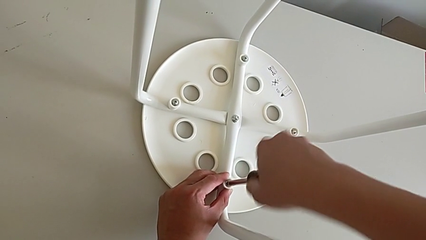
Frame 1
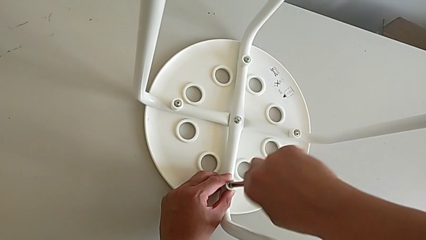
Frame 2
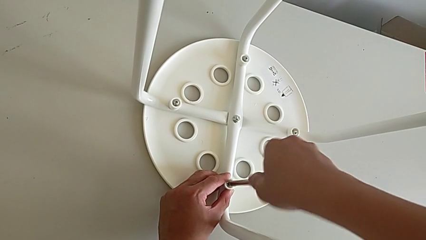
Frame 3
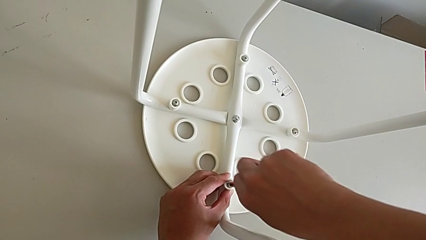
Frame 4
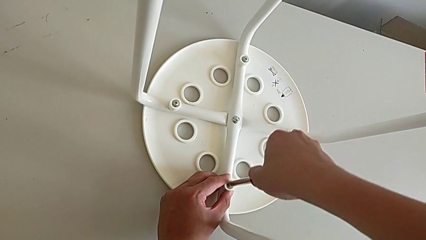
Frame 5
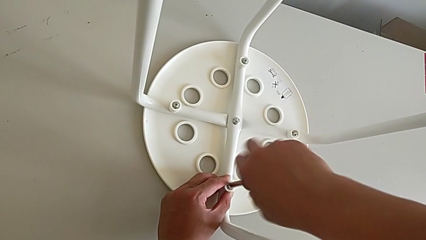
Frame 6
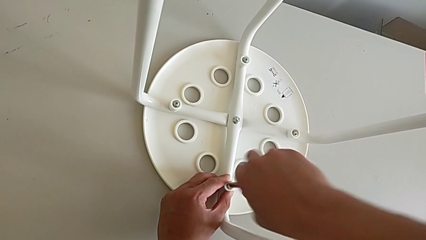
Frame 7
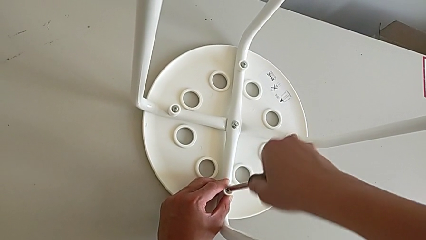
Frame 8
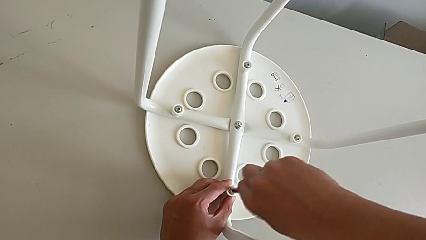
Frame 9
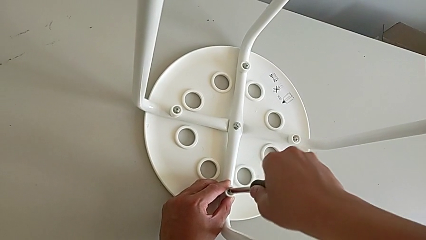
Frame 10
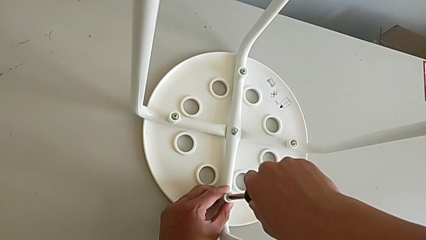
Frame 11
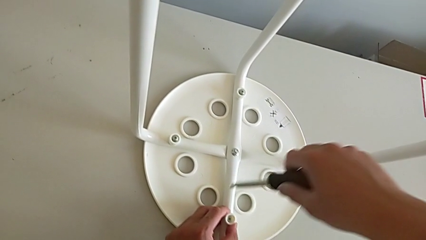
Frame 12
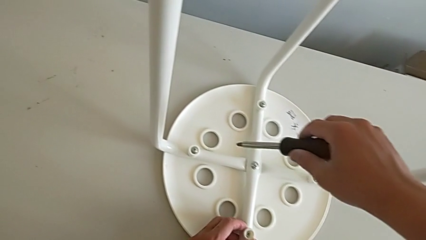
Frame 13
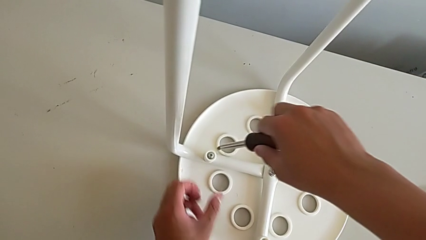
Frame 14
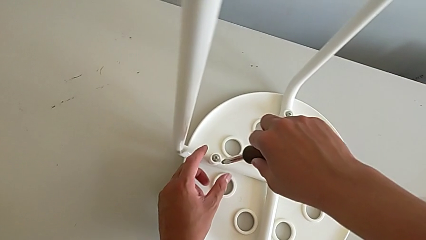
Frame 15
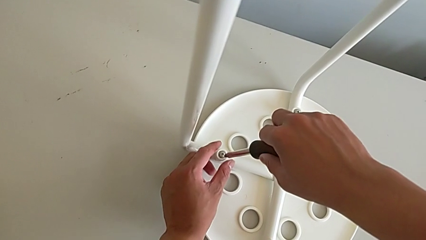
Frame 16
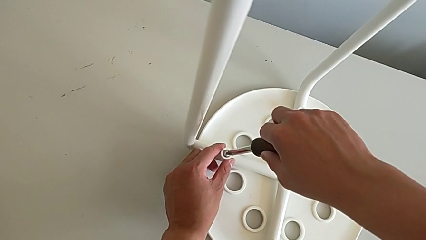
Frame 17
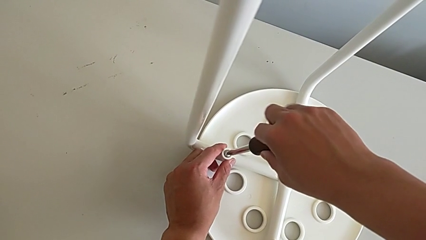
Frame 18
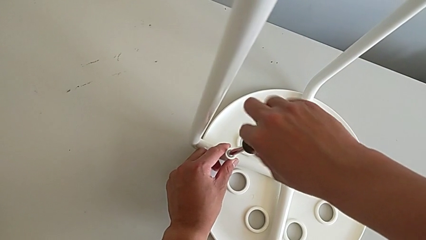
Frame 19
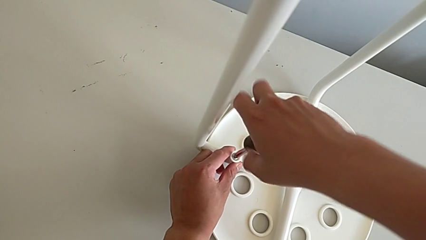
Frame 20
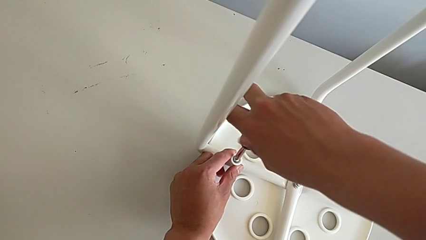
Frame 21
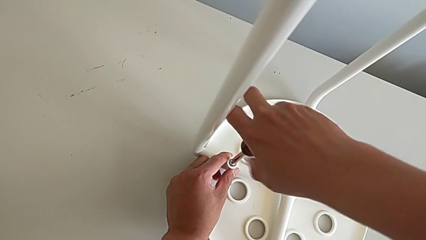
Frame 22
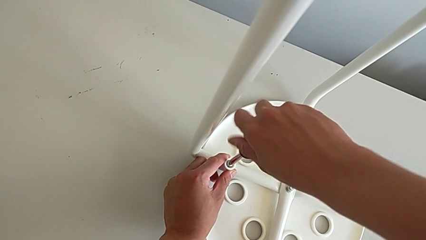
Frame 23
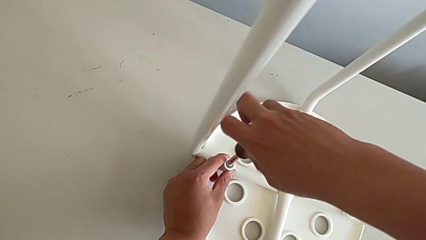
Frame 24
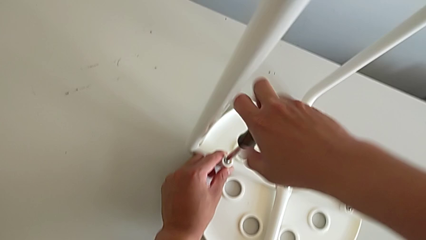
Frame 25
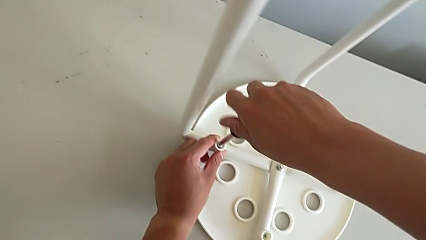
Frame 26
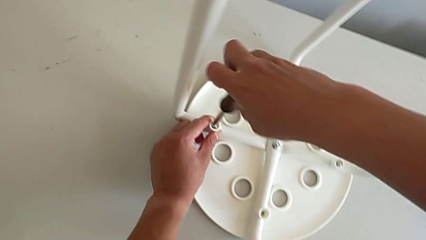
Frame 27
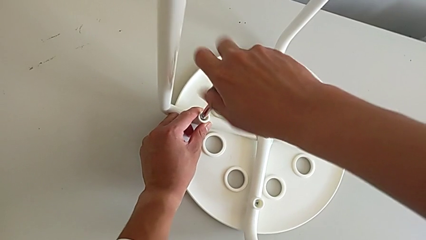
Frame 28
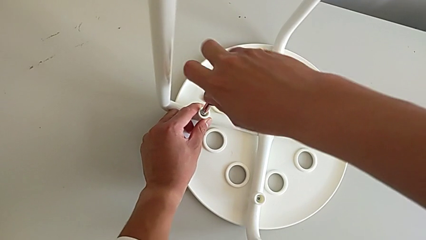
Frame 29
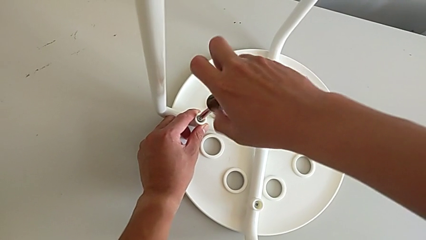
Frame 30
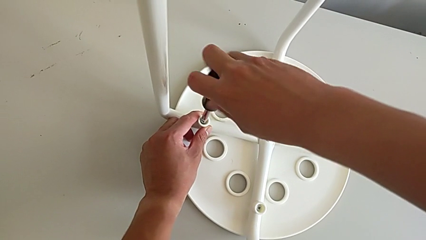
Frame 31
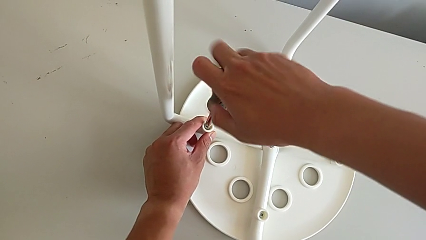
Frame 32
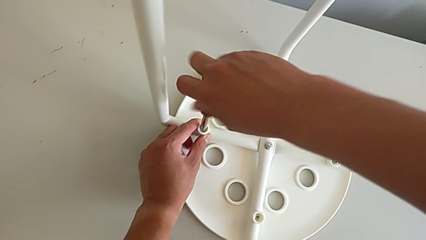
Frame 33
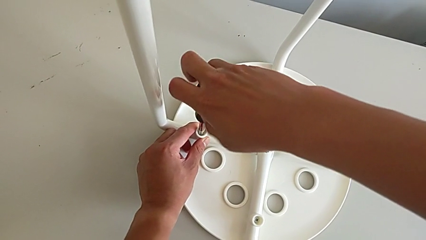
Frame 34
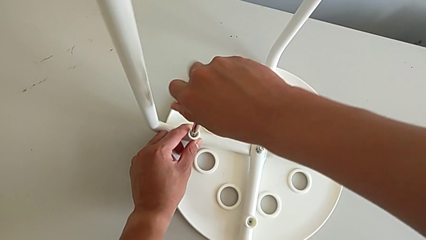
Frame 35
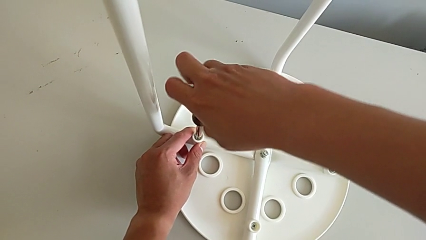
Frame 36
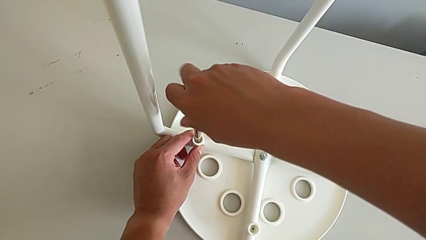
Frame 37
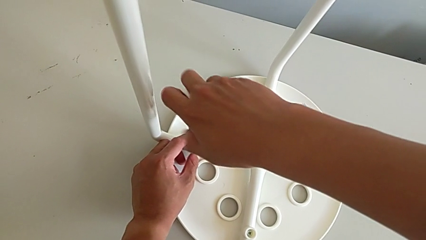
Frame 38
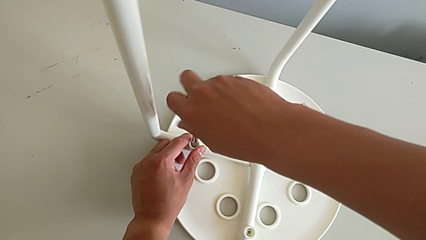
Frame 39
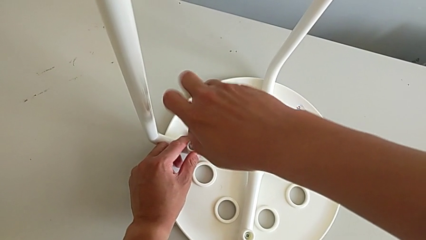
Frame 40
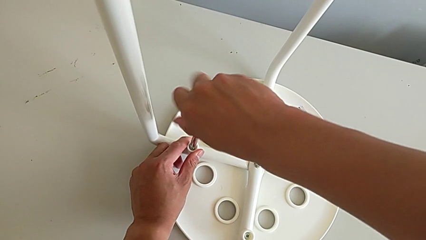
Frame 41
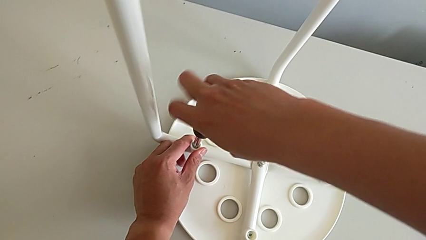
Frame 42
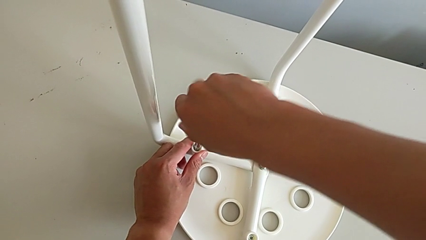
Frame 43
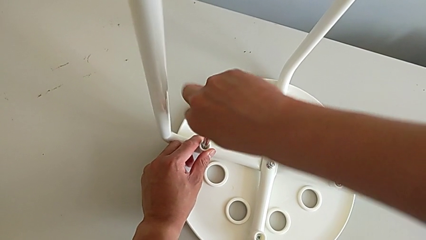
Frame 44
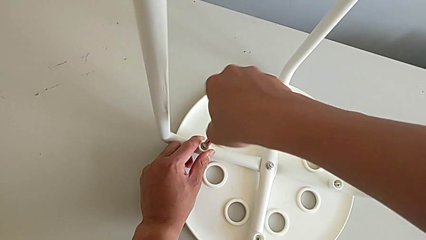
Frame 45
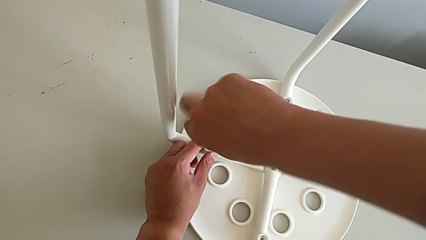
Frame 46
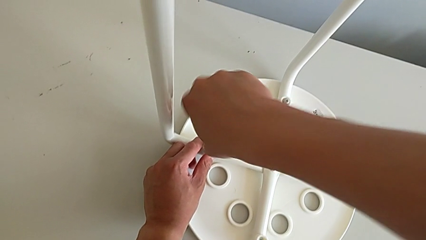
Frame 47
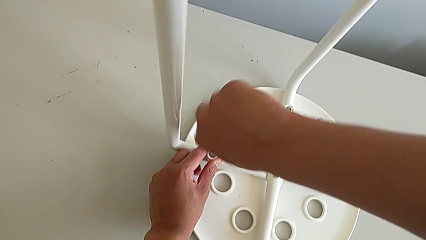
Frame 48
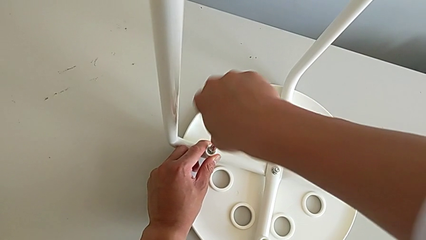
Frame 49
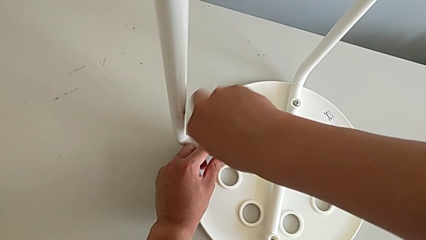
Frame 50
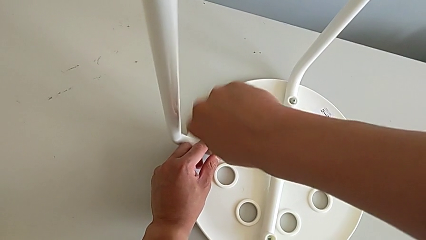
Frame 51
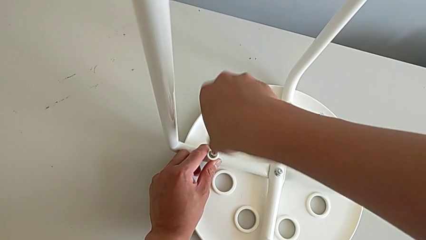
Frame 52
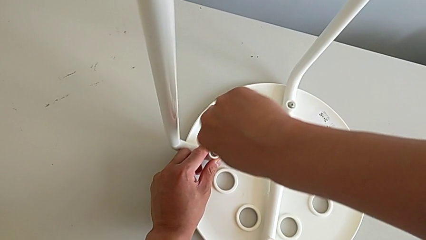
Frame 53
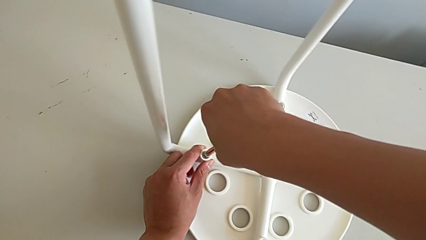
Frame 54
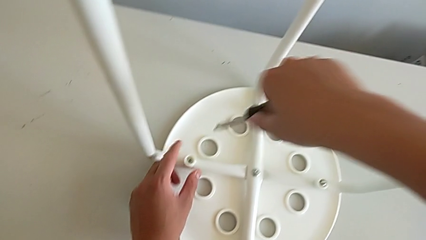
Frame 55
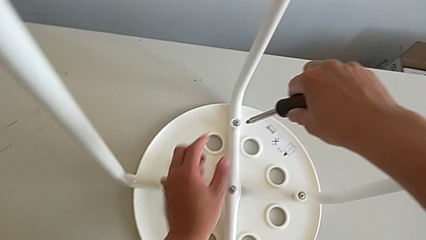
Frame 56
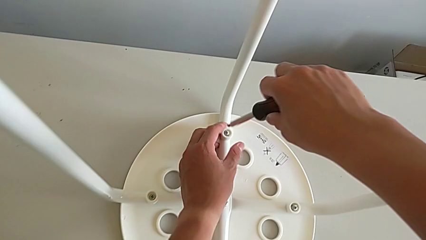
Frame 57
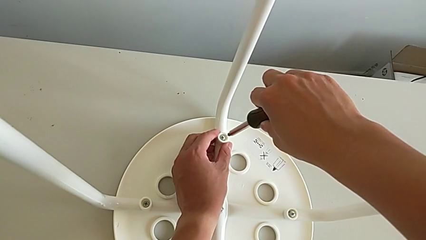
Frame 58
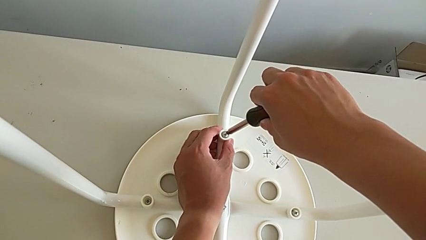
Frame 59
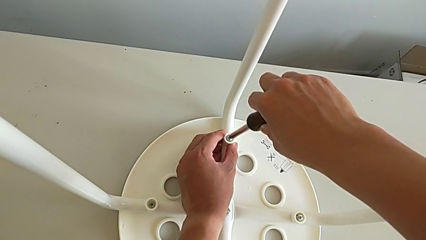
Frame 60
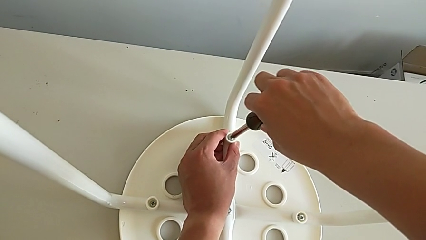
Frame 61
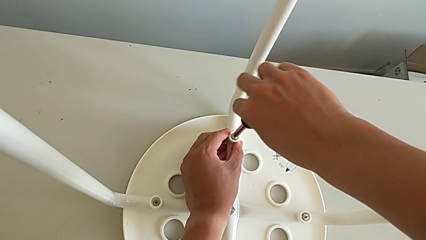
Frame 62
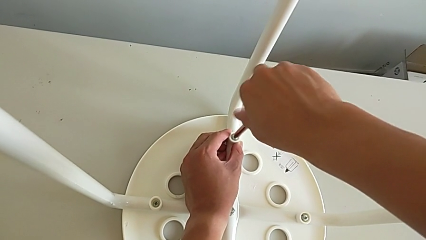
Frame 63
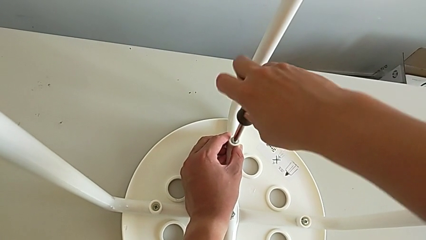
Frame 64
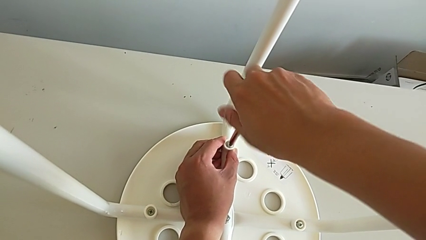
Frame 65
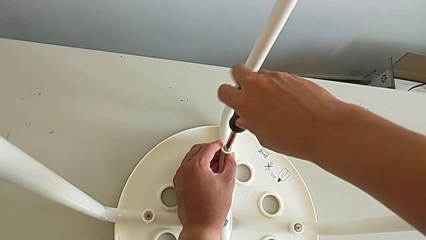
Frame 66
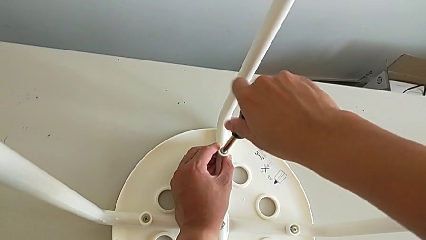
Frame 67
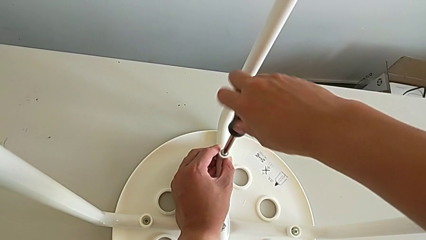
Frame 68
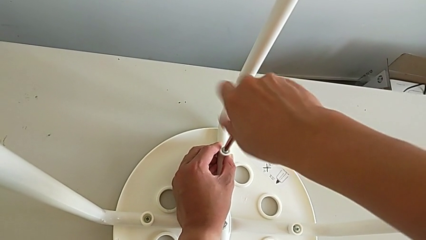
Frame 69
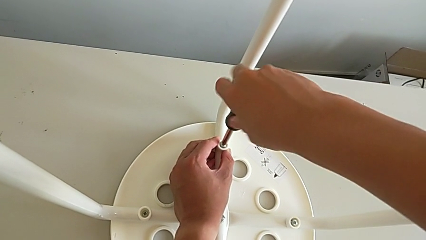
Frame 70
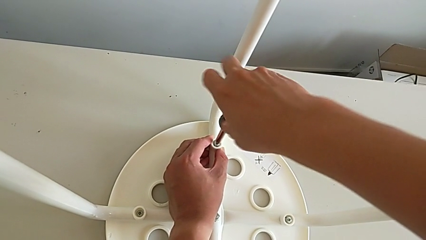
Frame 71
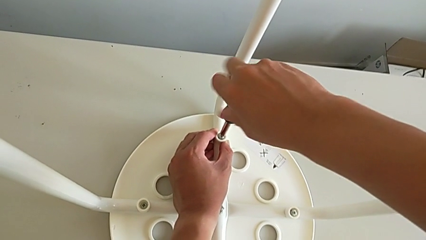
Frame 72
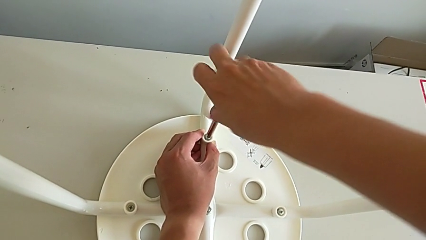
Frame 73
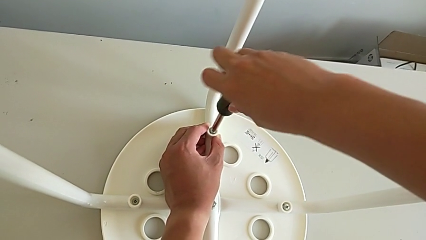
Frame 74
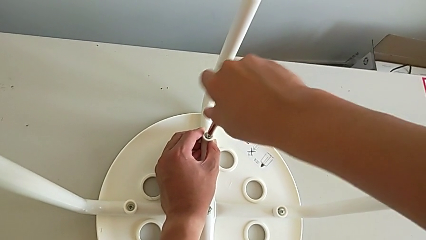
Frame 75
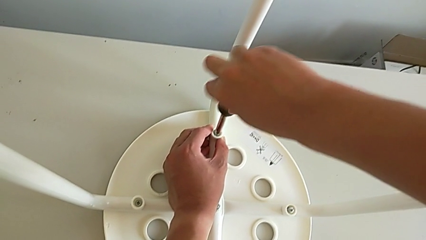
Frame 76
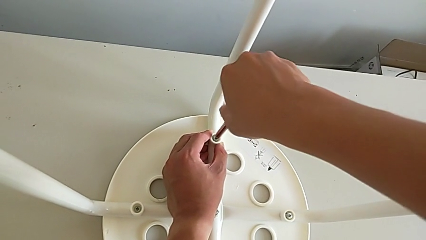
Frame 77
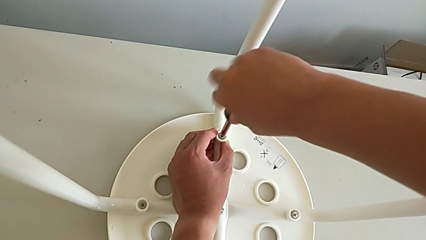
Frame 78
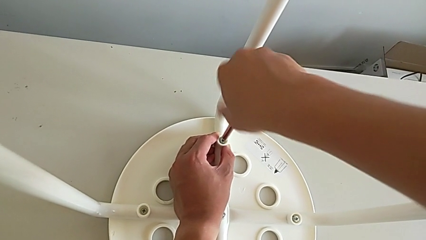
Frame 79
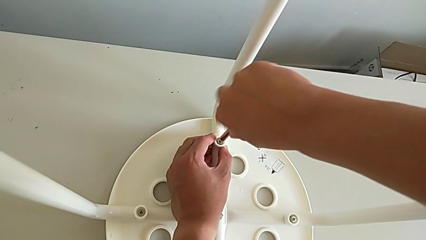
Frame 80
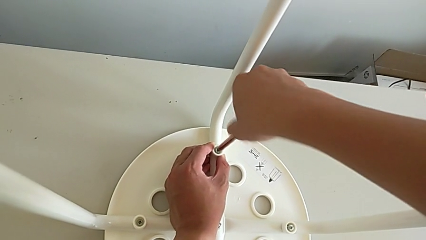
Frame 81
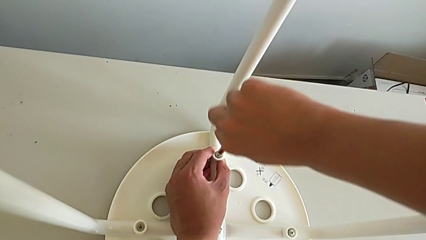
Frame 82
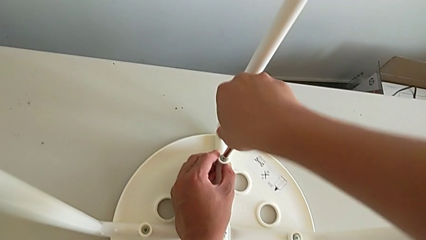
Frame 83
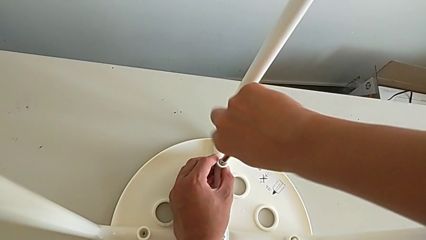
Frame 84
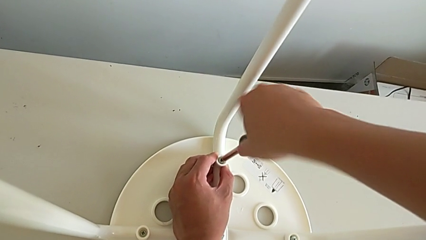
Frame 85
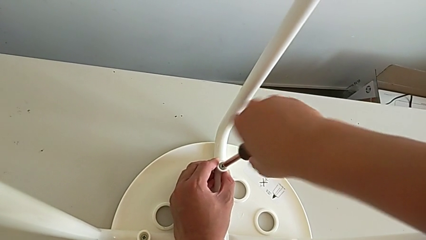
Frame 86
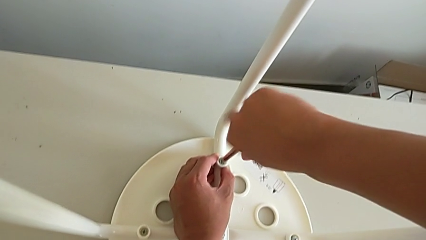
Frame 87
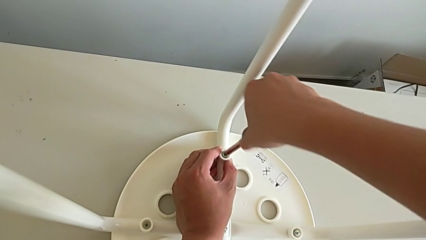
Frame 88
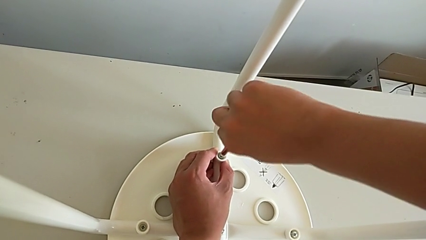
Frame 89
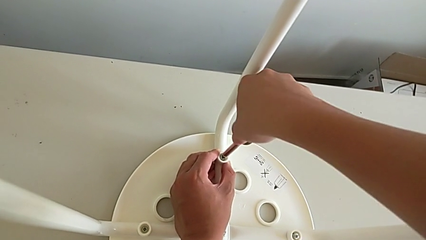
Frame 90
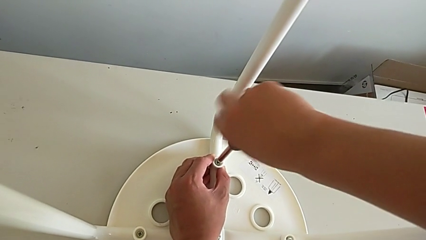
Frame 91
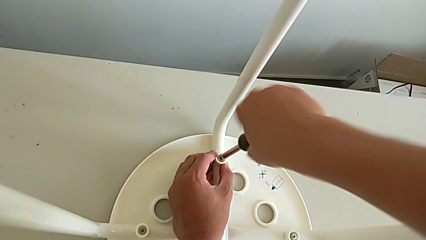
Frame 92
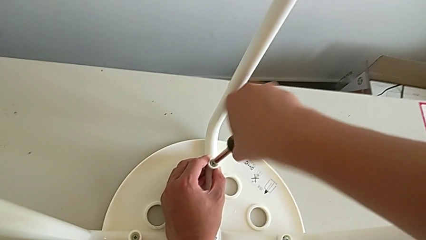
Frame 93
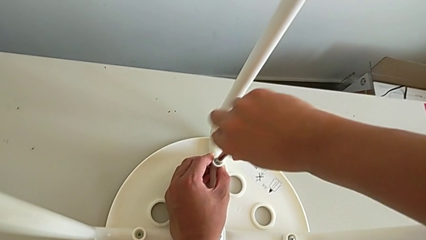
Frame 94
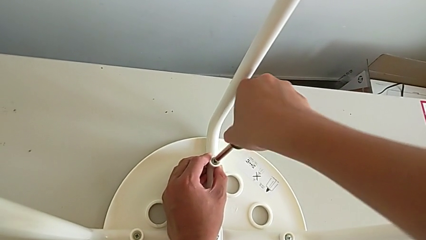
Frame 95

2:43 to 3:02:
The camera wearer is assembling the legs with the seat. They screw the first screw, withdraw the screwdriver, insert it, screw the second screw, withdraw the screwdriver, insert it and begin to screw the third screw.
